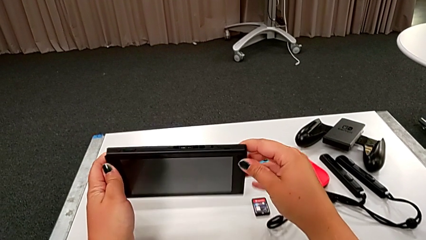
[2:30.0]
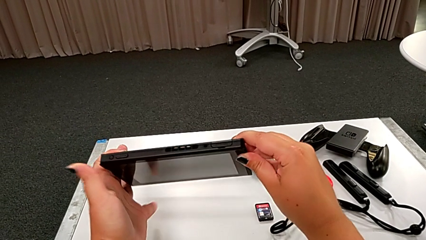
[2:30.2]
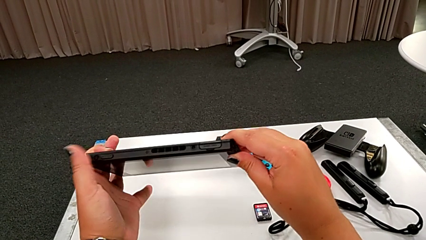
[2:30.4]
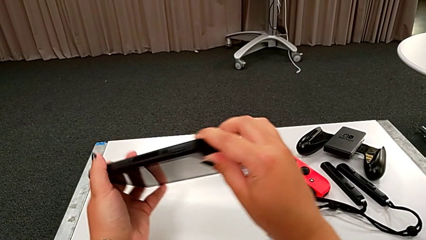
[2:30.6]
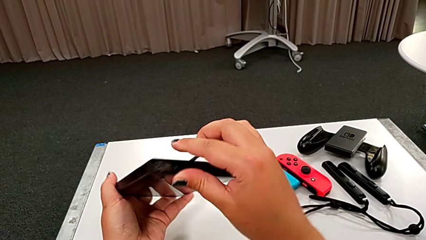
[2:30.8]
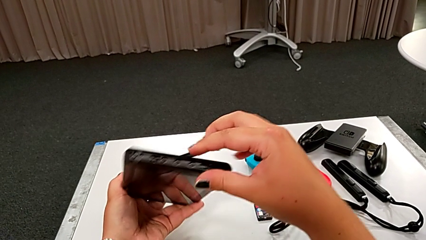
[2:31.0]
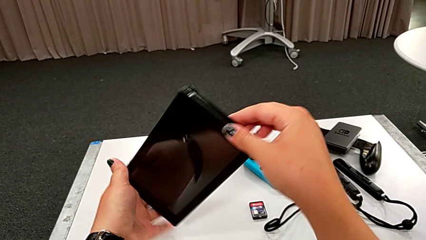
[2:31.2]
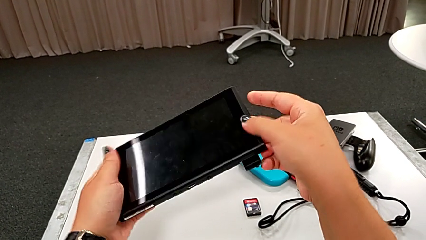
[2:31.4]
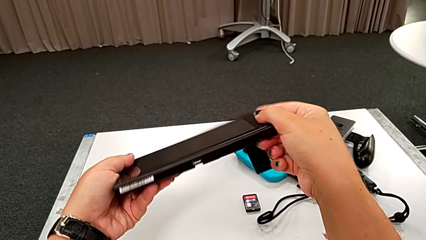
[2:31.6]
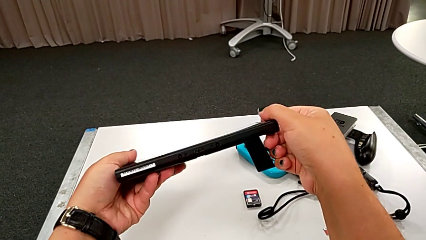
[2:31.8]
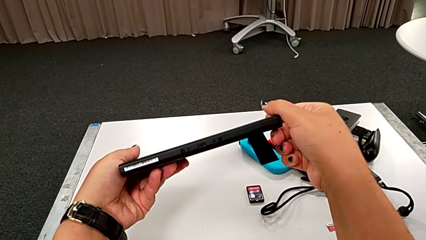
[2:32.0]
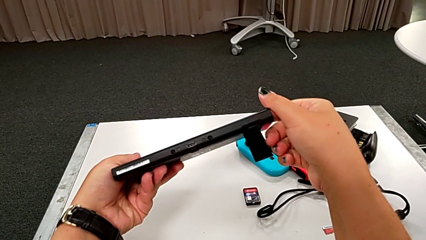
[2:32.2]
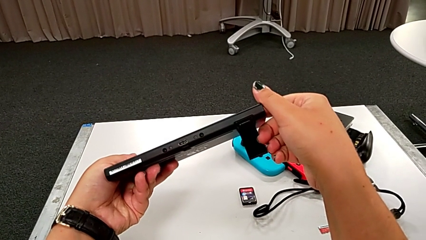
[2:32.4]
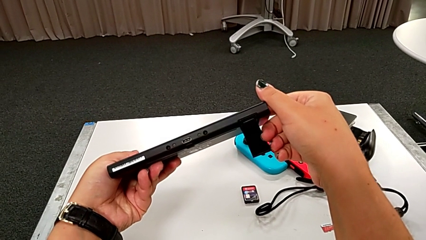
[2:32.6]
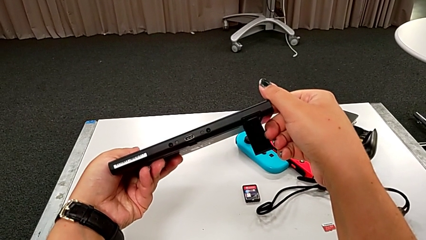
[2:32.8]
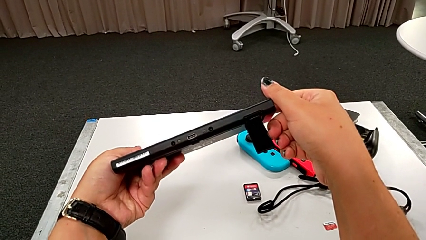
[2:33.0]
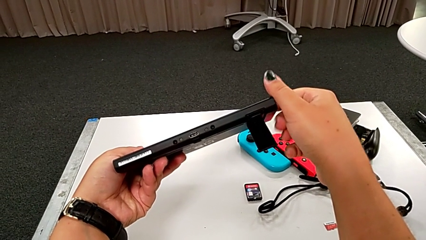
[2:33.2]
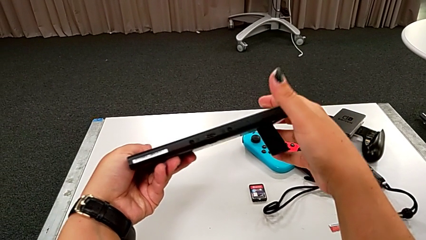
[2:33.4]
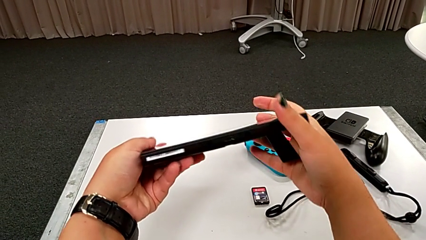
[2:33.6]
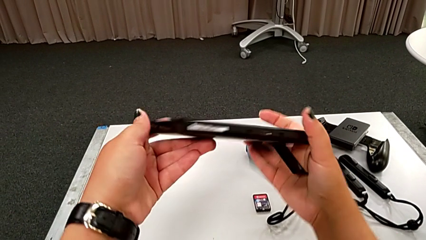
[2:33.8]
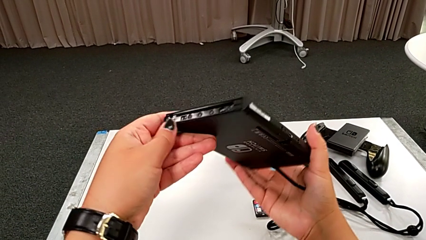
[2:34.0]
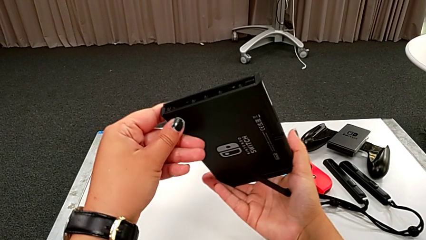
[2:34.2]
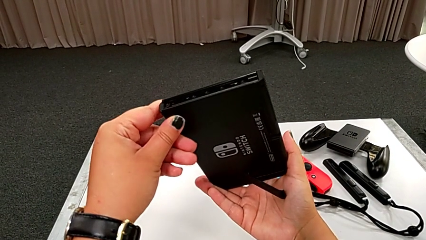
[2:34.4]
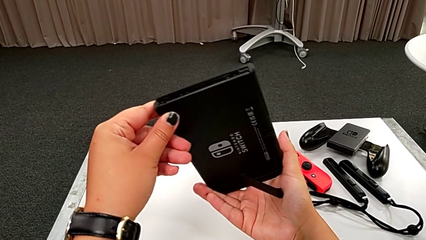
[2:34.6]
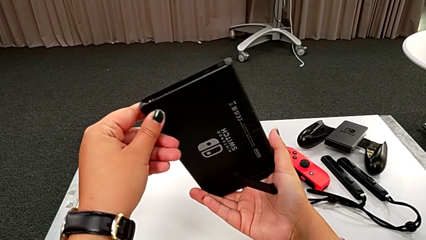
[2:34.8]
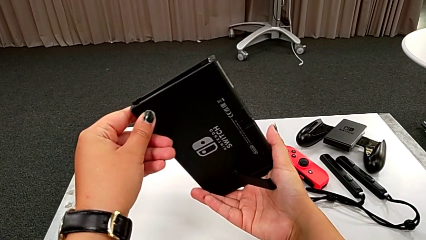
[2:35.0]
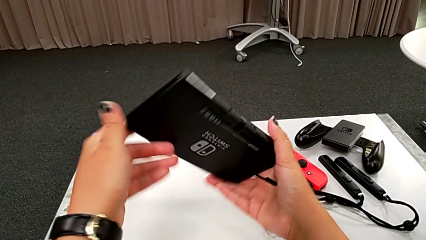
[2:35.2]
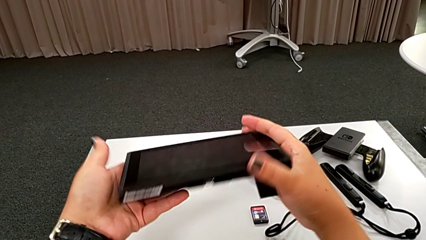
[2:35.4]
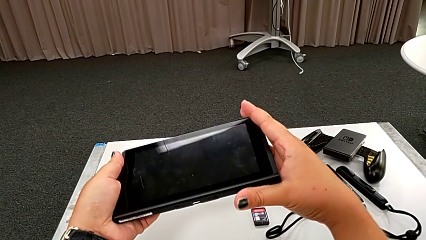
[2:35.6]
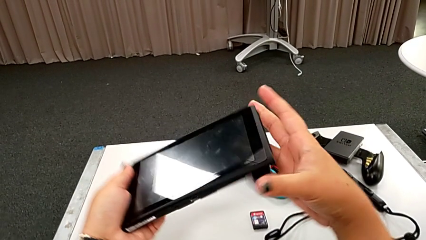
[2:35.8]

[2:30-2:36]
The camera wearer flips the touch screen. They grab the black touch screen and flip it.

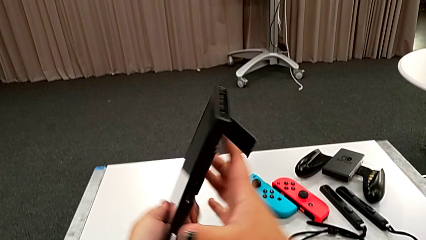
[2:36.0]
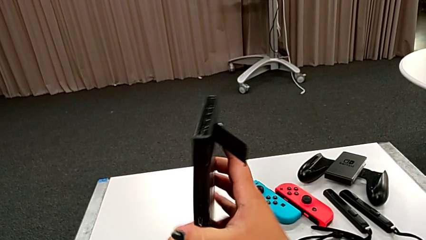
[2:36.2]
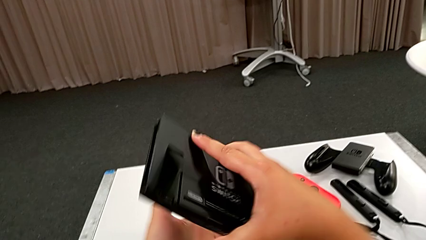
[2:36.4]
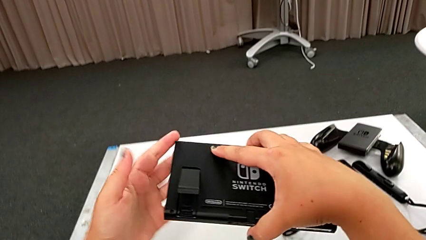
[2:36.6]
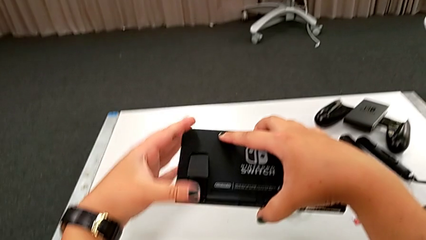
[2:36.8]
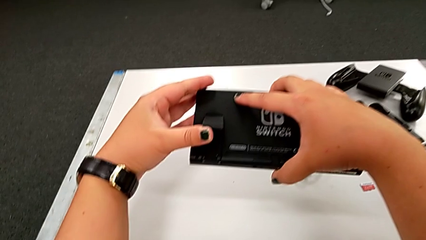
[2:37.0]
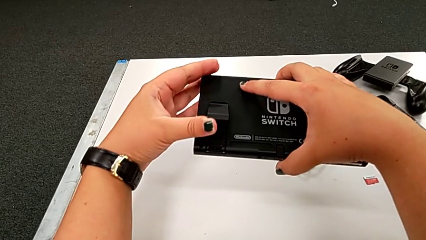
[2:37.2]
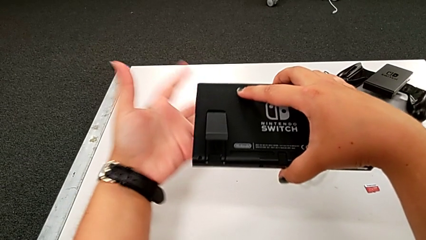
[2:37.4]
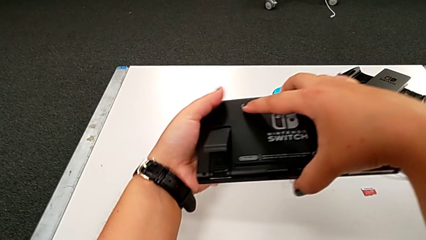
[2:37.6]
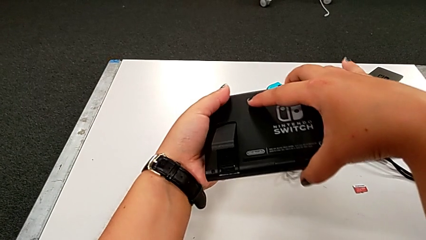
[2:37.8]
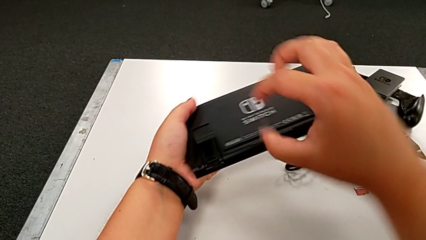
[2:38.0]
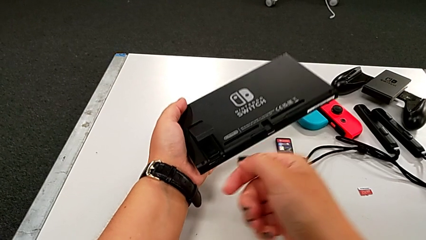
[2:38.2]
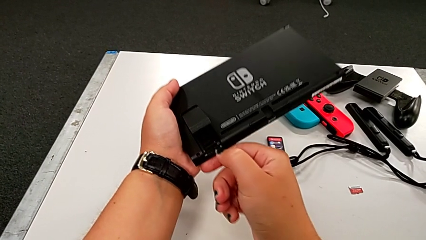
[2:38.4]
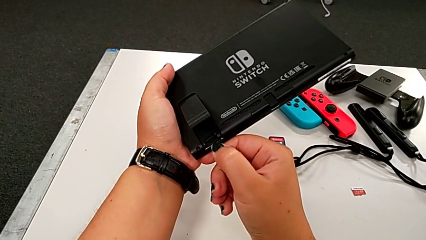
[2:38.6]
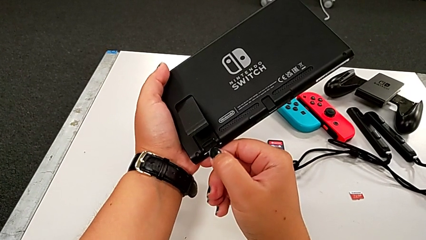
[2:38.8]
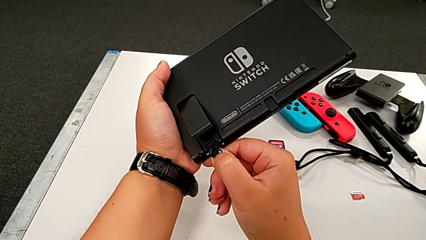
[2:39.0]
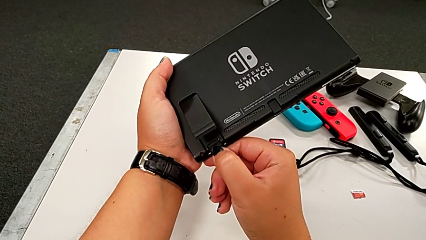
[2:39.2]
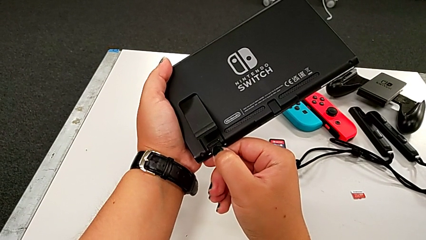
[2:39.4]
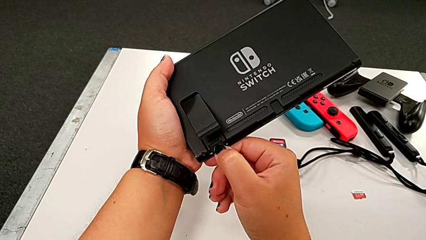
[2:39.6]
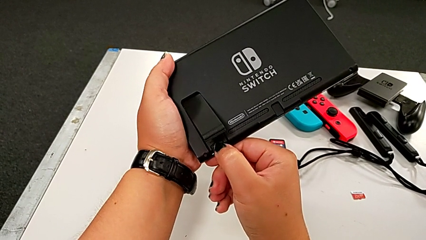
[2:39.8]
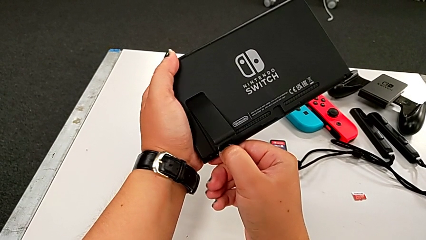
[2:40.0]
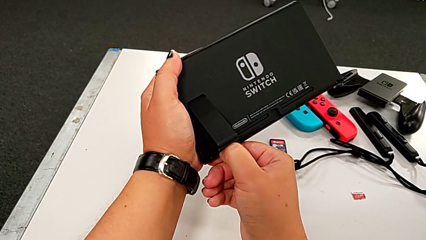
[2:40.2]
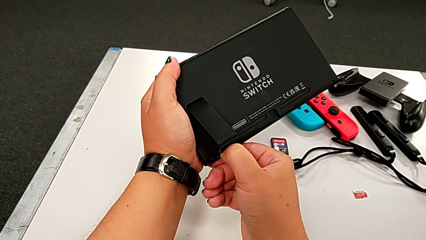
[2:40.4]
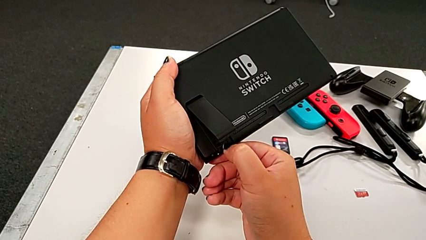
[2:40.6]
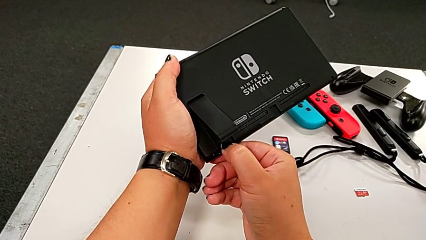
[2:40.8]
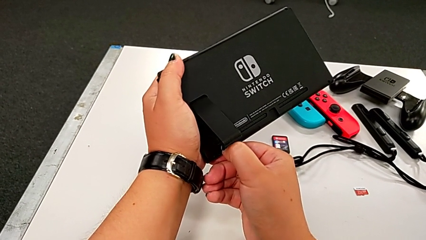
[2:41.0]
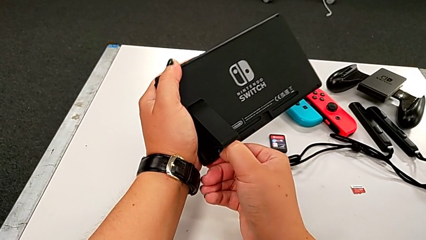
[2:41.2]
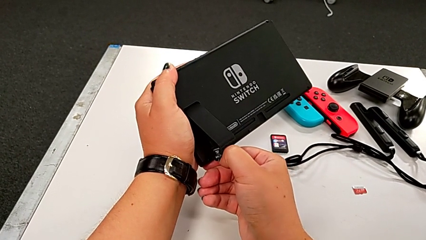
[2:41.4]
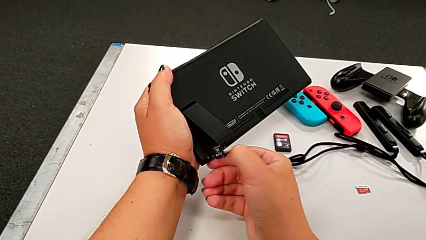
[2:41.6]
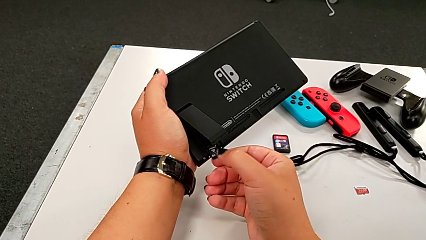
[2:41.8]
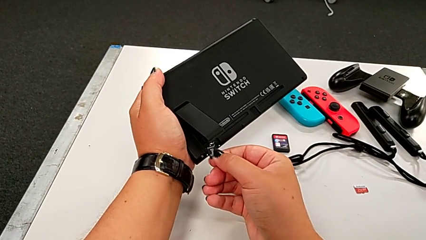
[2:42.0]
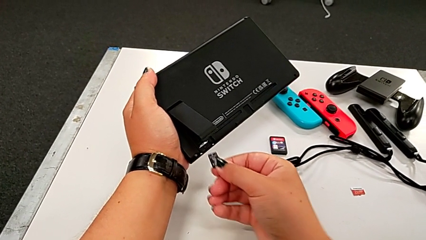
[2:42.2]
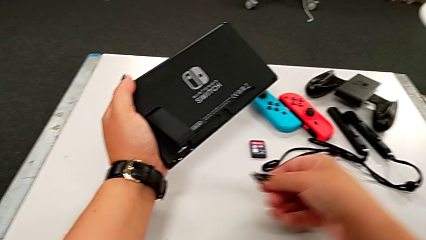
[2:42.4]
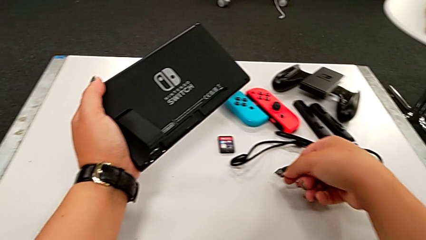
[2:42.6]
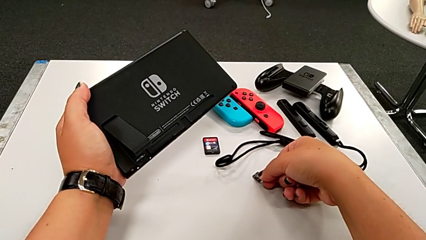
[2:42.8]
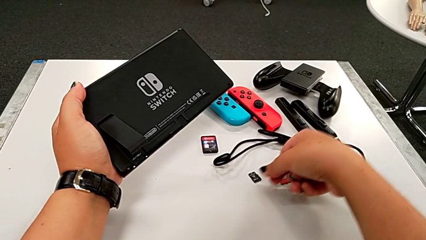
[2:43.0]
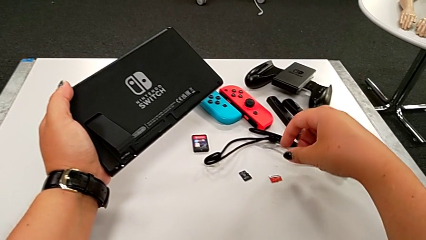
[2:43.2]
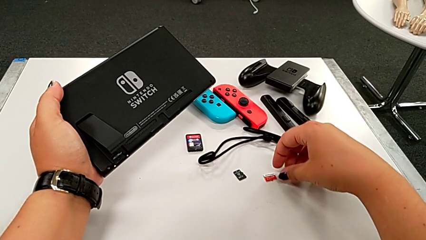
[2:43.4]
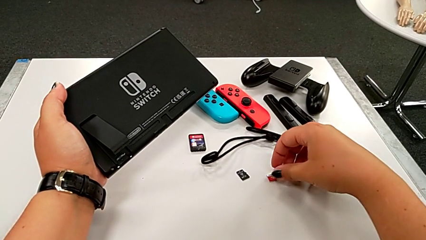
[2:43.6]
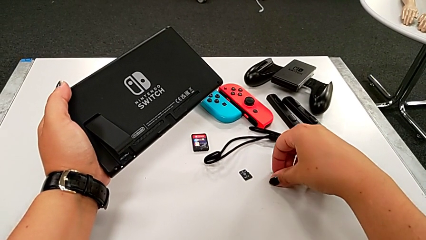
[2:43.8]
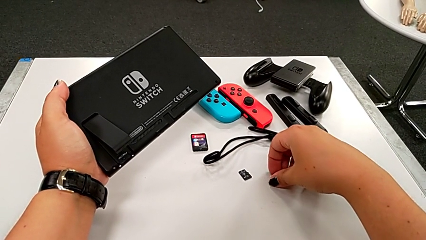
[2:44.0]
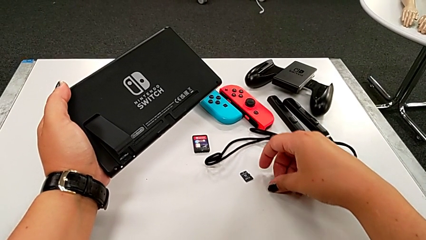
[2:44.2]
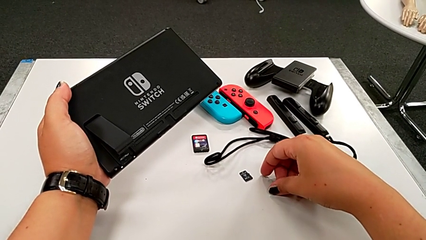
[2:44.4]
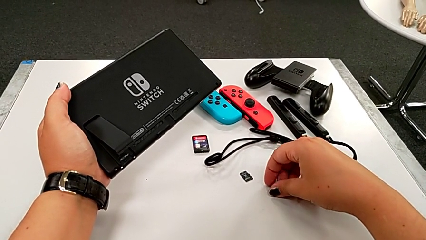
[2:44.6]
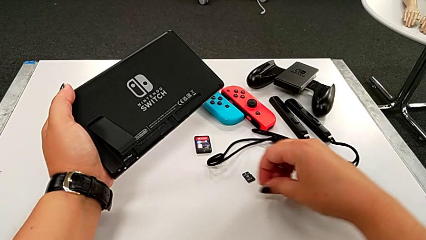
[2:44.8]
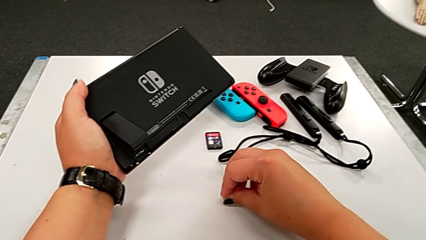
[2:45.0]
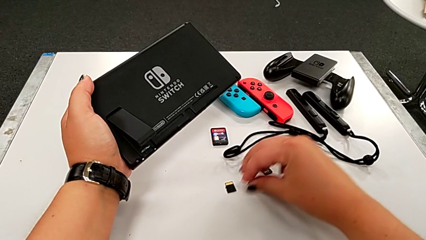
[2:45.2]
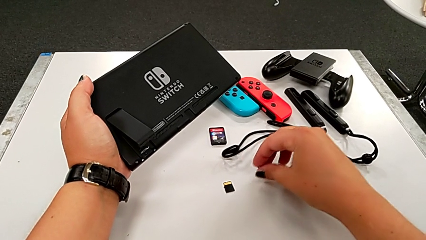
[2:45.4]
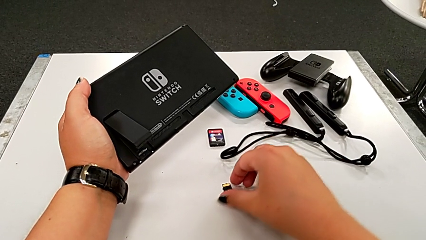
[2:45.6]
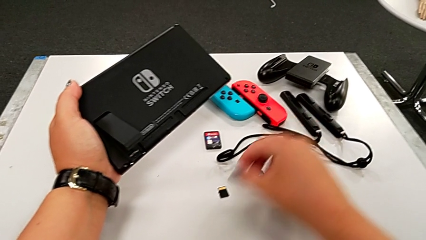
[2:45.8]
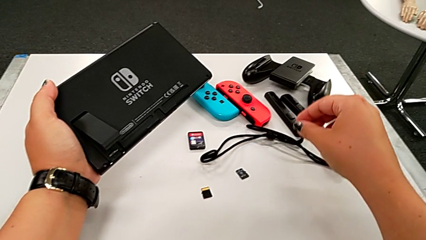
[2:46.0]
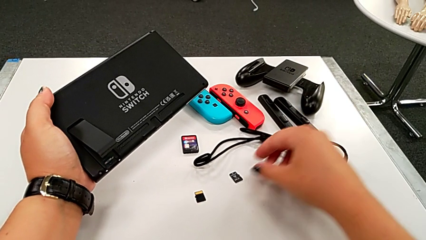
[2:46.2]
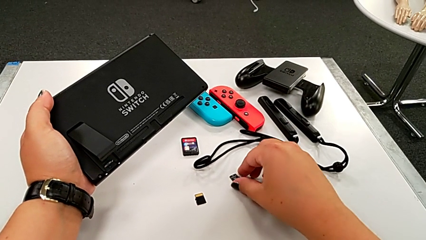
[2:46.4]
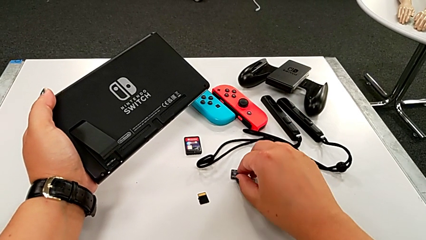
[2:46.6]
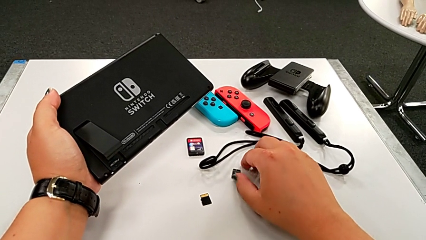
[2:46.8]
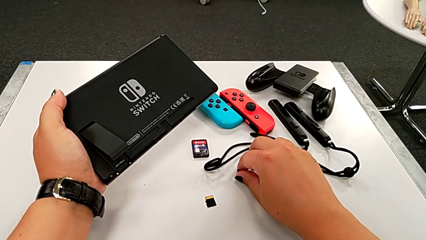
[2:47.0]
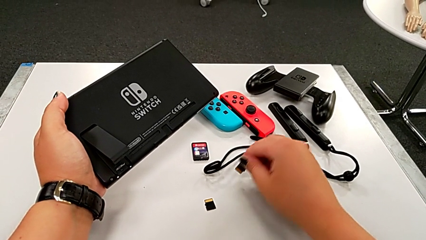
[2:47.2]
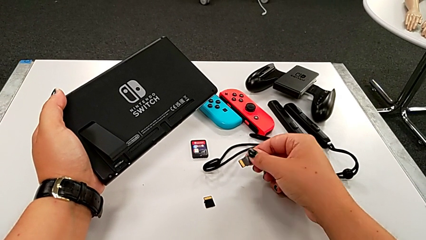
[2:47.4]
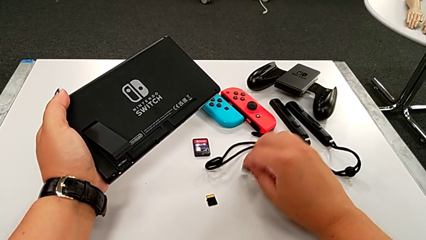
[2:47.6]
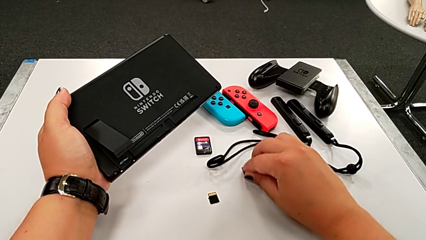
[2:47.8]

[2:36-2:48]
The camera wearer is exchanging the SD card. They pull the SD card, drop it, grab it, lift the red SD card, place the red SD card and drop the black SD card.
